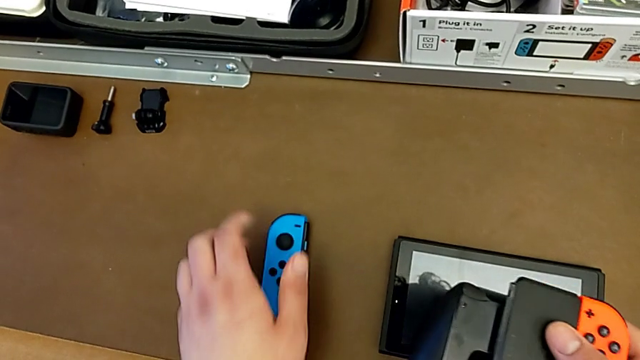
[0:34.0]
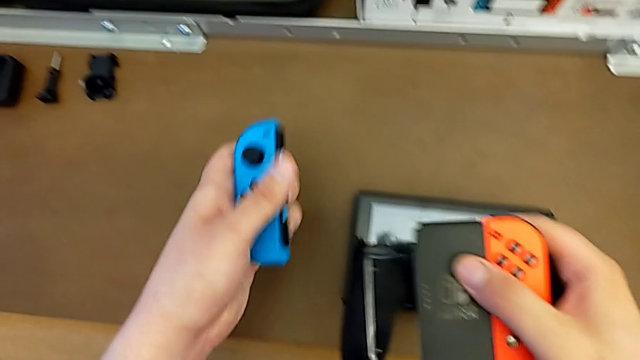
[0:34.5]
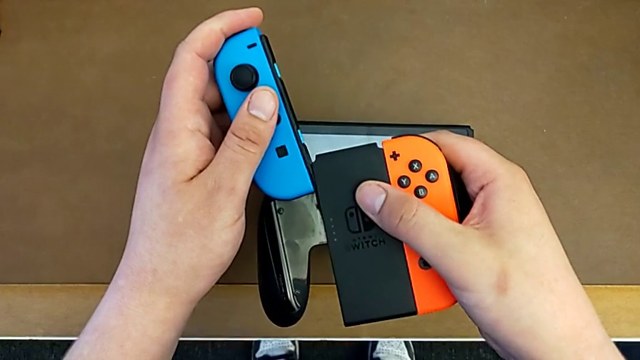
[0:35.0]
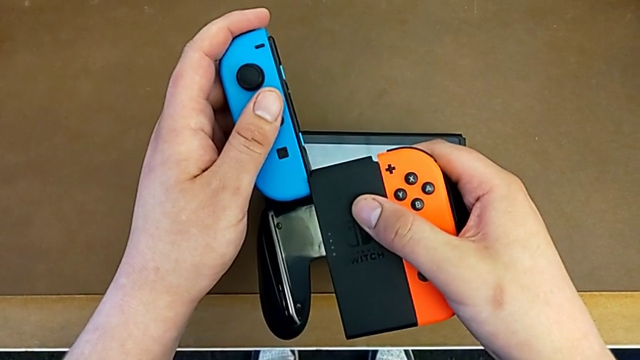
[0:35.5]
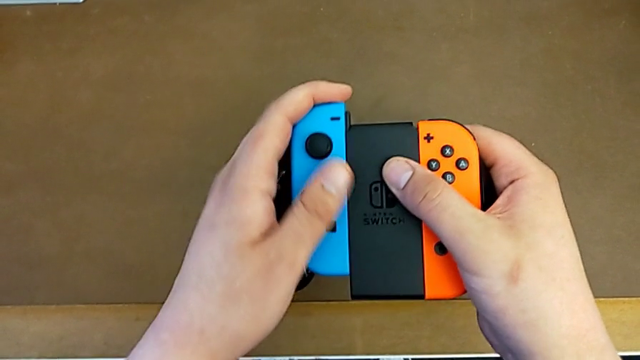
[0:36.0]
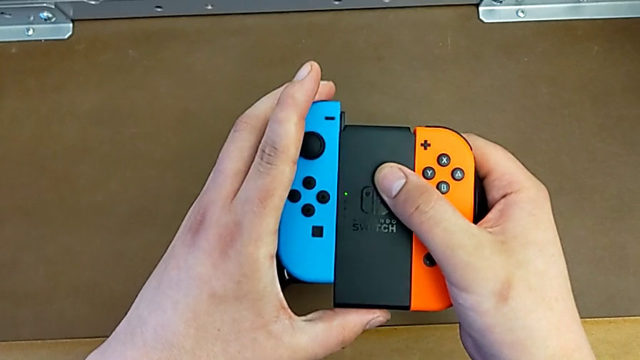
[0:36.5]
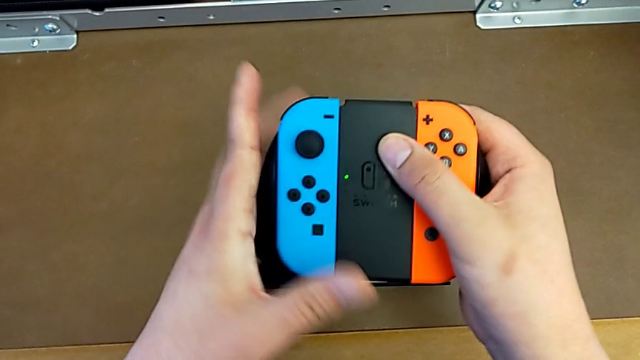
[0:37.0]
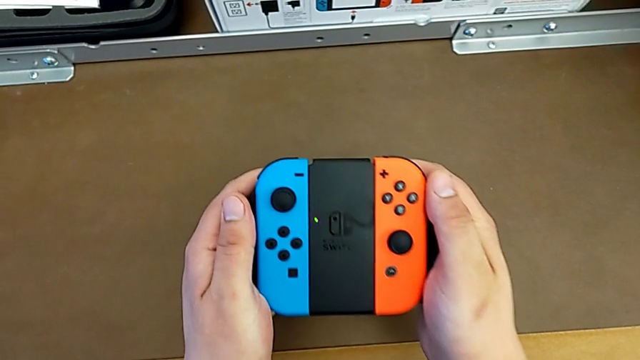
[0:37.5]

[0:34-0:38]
The camera wearer is attaching the Joy-Con to the handheld grip. They grab the blue Joy-Con controller with the left hand and begin to insert it with the left hand.

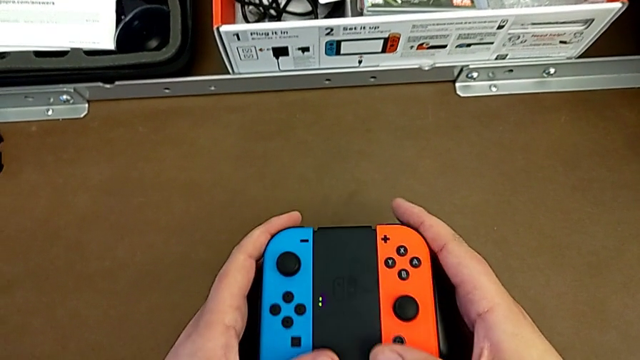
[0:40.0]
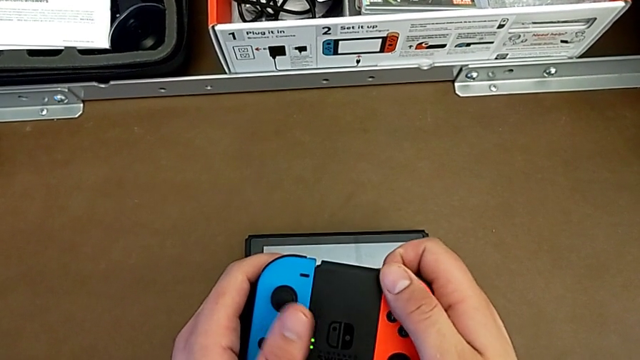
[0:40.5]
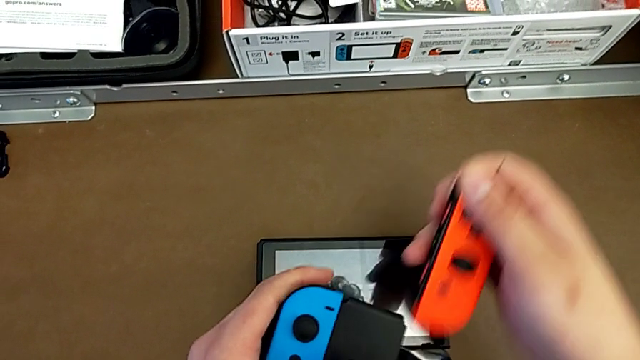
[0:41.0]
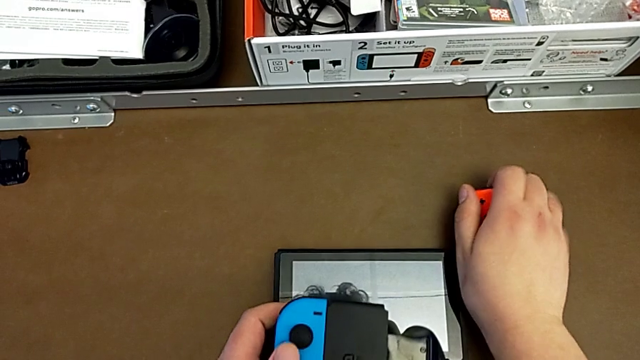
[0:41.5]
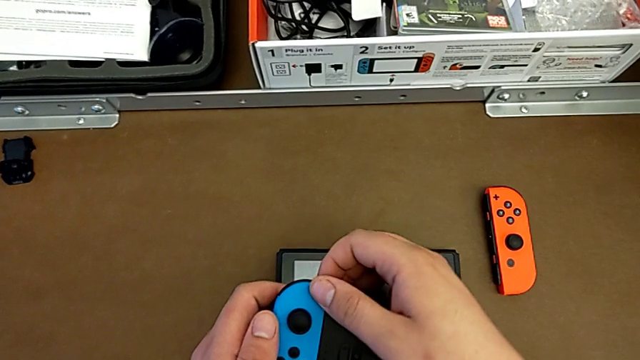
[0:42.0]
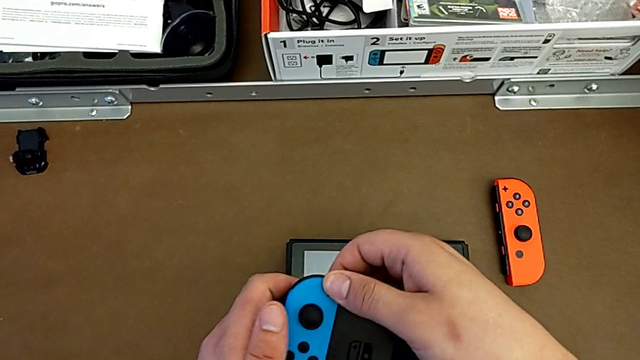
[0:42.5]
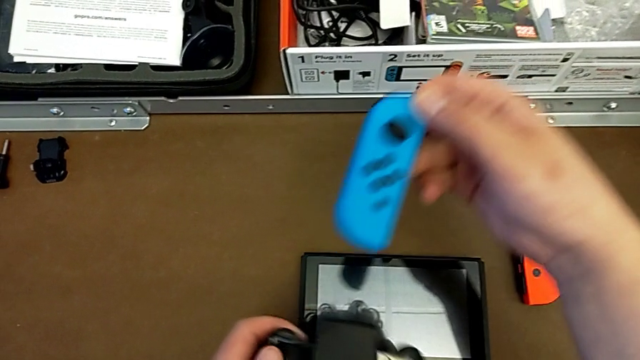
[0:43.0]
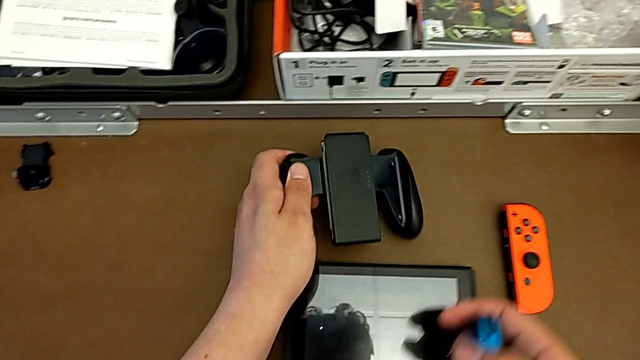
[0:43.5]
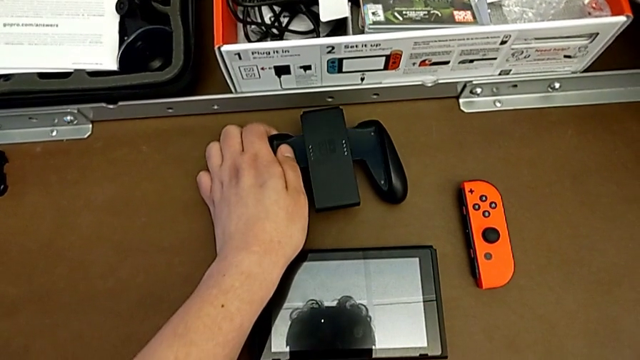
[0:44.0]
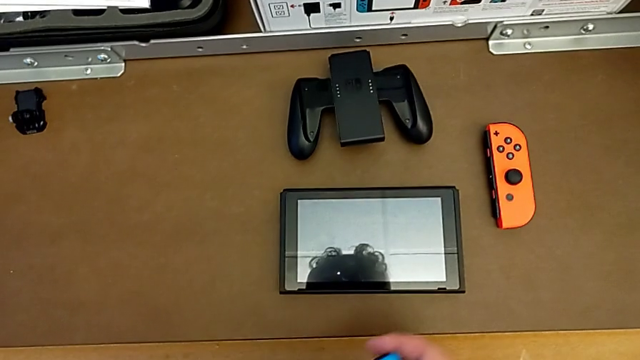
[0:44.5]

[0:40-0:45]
The camera wearer detaches the Joy-Cons from the handheld grip. They withdraw the red Joy-Con controller, place it and withdraw the blue Joy-Con controller, all with the right hand, and place the comfort grip with the left hand.

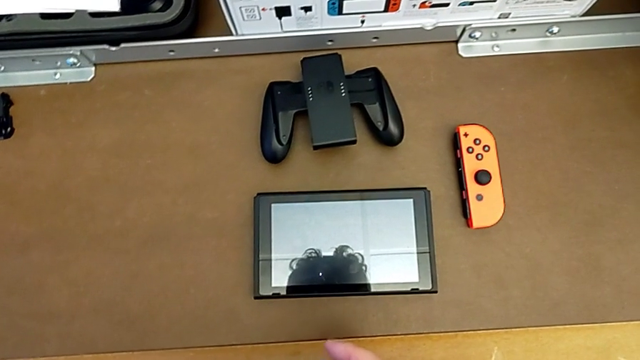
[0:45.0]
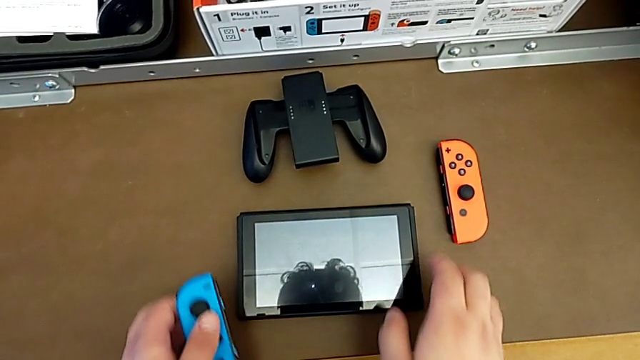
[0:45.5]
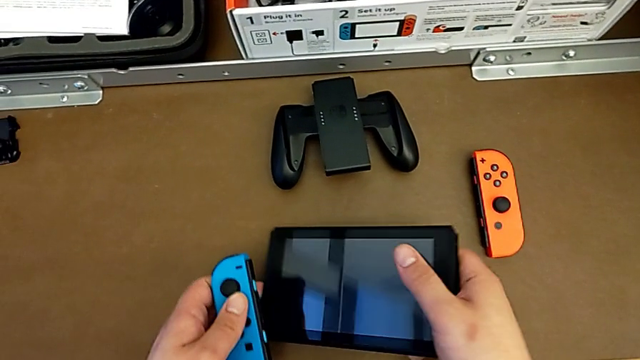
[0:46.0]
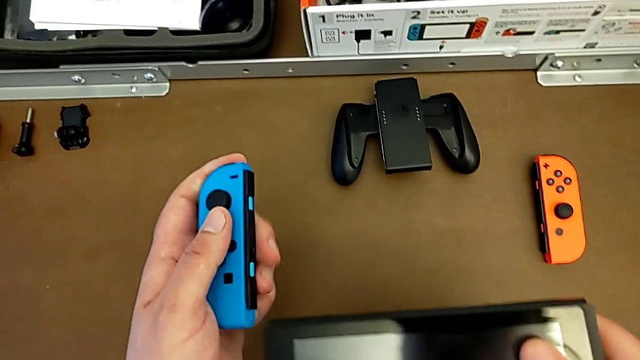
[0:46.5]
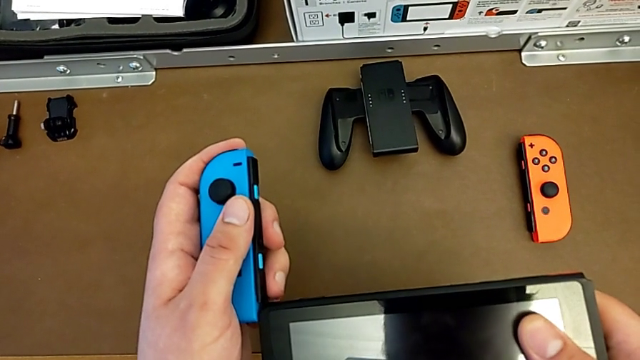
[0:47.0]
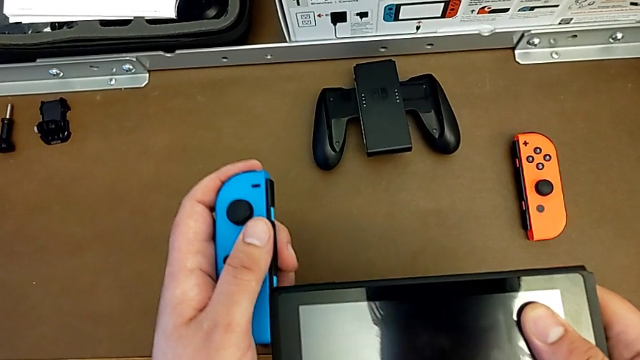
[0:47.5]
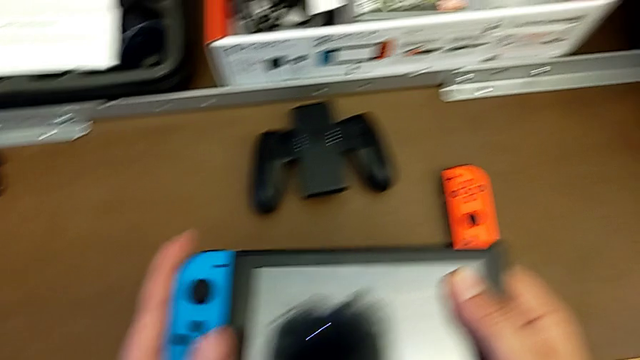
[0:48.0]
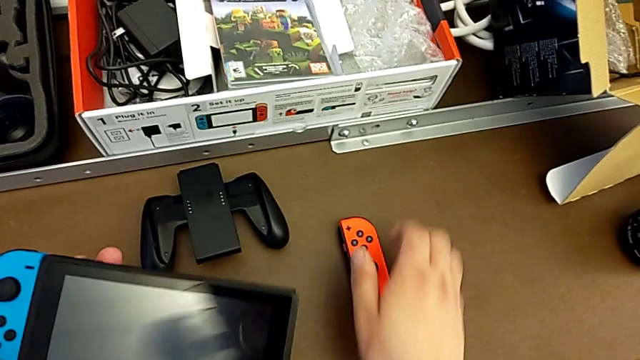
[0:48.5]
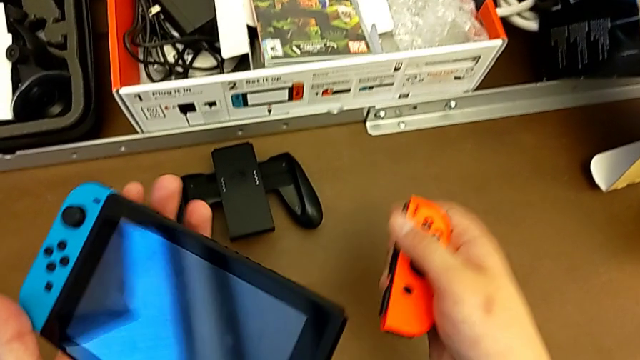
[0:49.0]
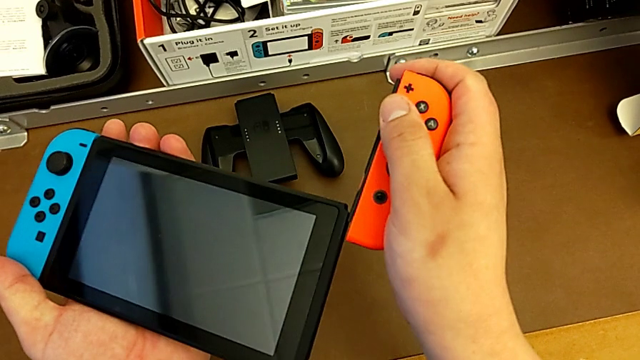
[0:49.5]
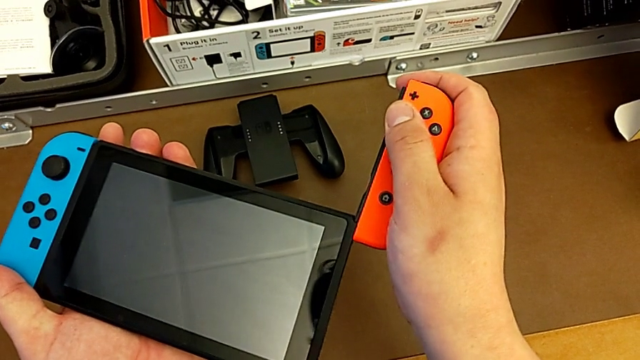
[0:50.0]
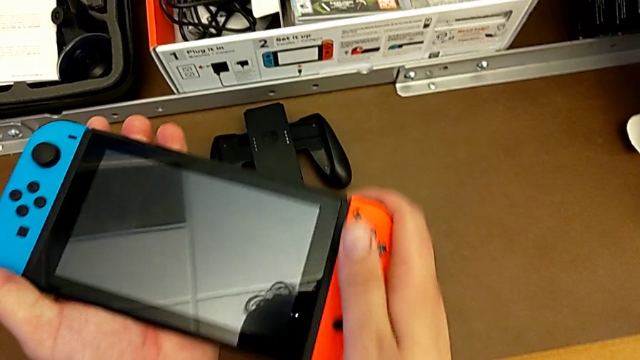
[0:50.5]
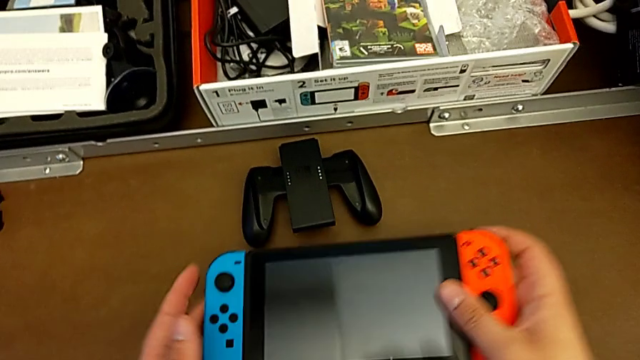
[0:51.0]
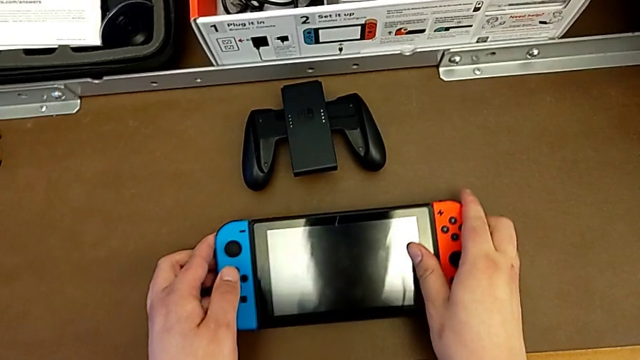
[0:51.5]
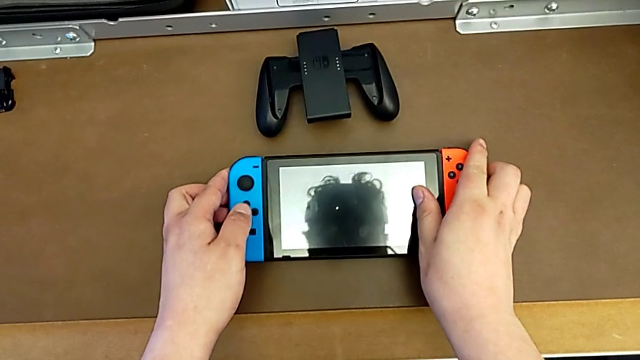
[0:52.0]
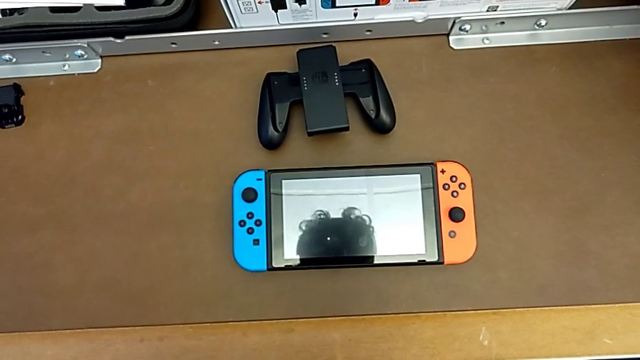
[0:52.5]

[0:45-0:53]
The camera wearer attaches the Joy-Cons to the Nintendo Switch. They grab the Nintendo Switch with the right hand, insert the blue Joy-Con controller, grab the red Joy-Con controller, insert it with the right hand and begin to place the Nintendo Switch.
